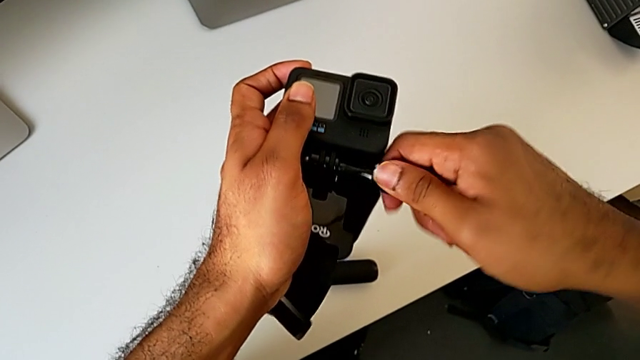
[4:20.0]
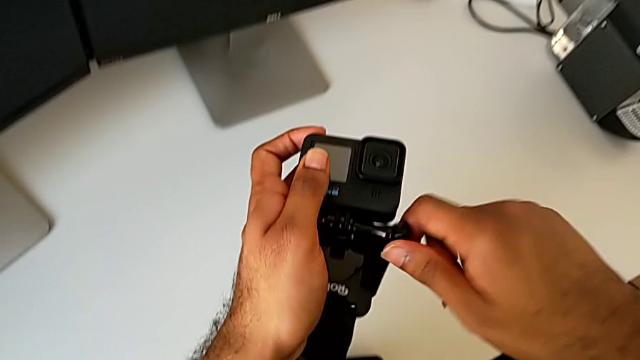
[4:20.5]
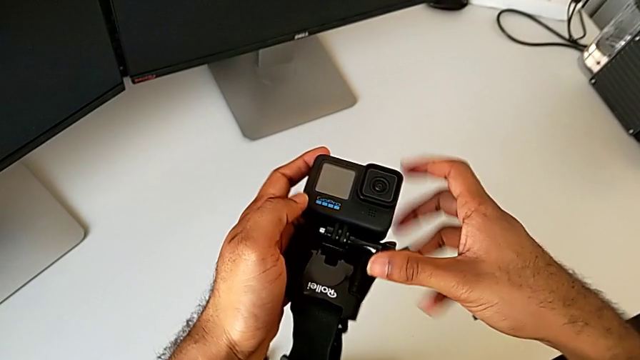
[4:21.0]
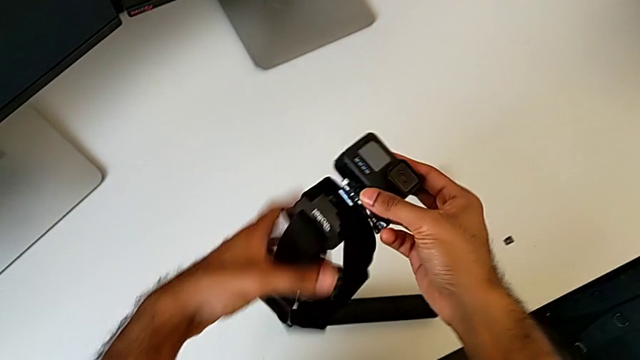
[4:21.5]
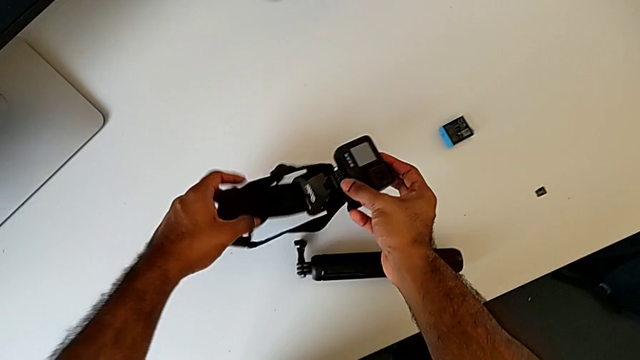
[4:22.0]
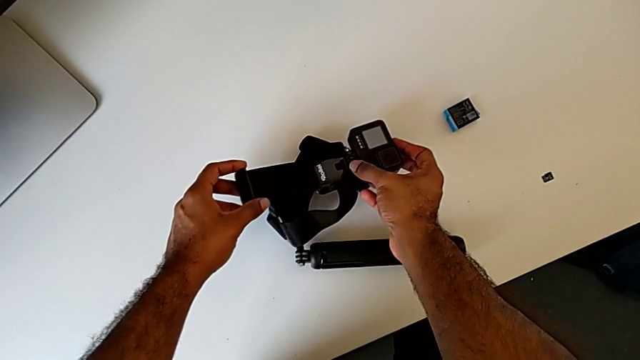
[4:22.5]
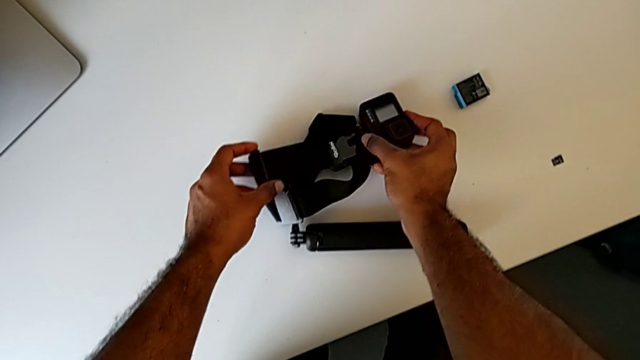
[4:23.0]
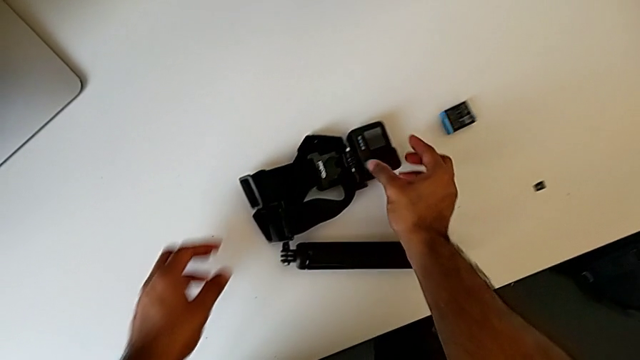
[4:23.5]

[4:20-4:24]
The camera wearer is assembling the GoPro onto the strap. They place the GoPro.

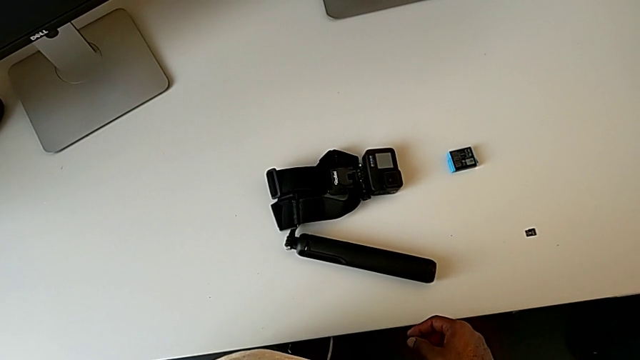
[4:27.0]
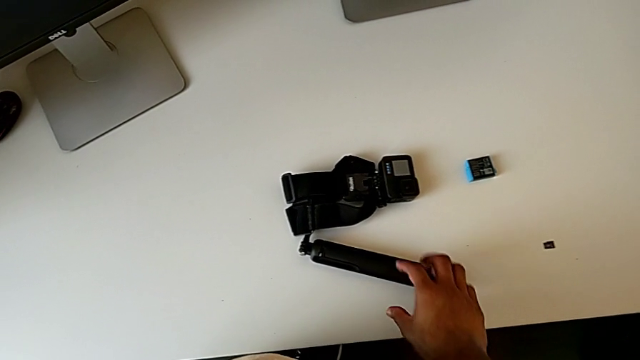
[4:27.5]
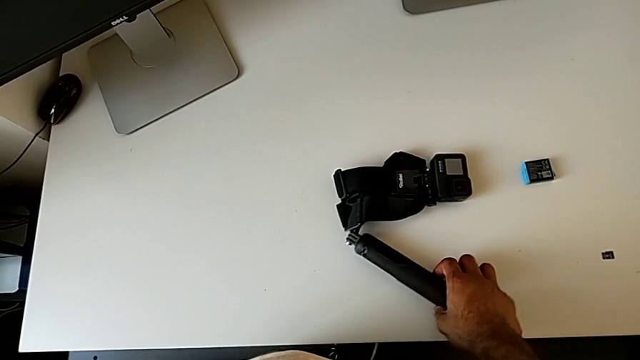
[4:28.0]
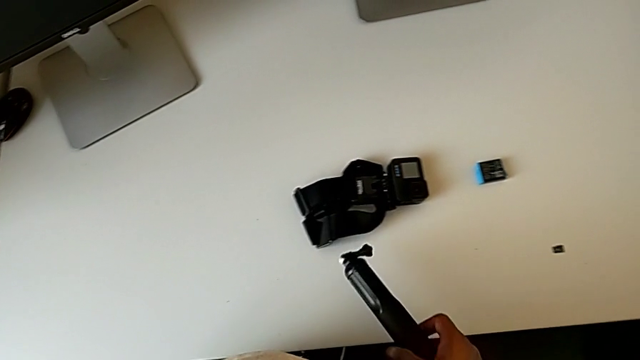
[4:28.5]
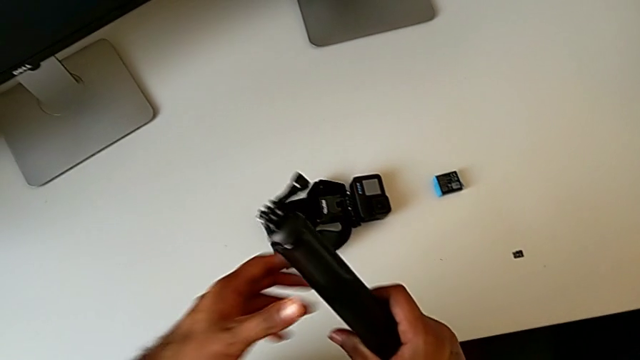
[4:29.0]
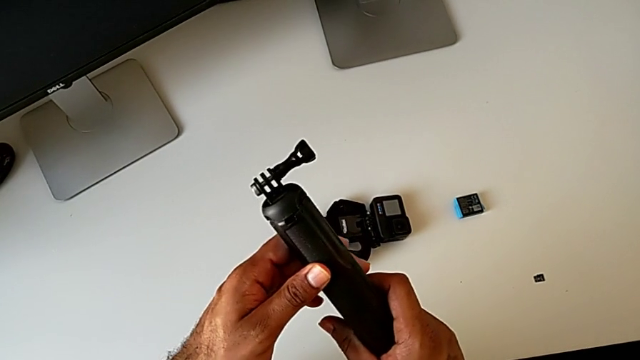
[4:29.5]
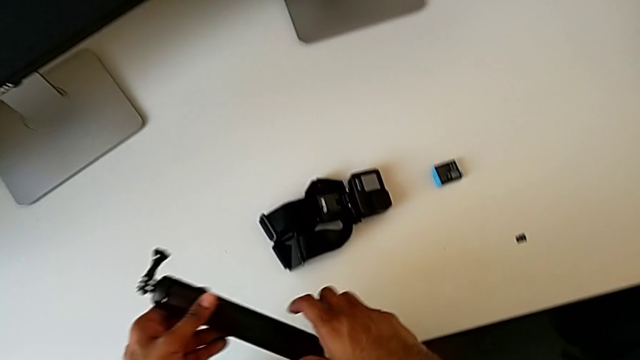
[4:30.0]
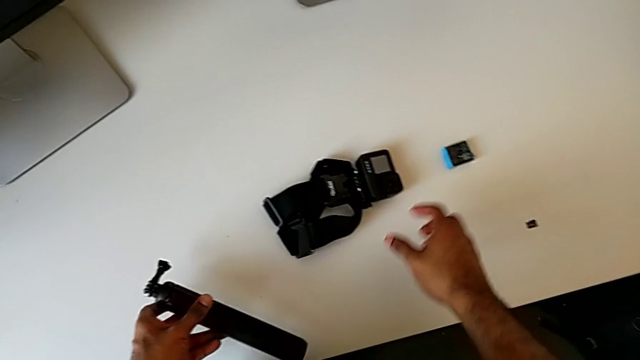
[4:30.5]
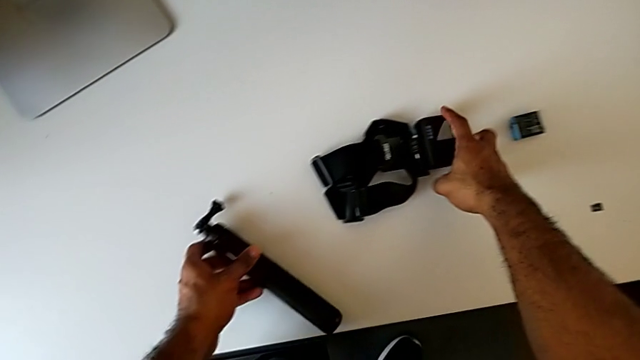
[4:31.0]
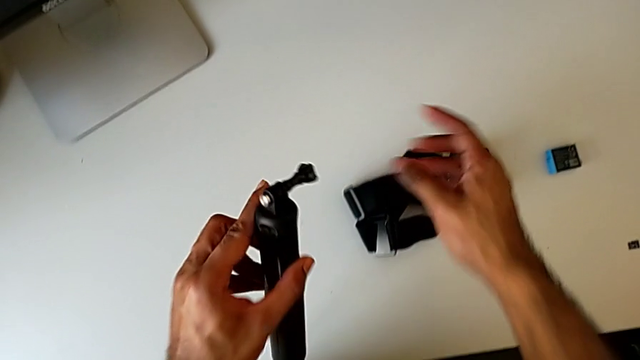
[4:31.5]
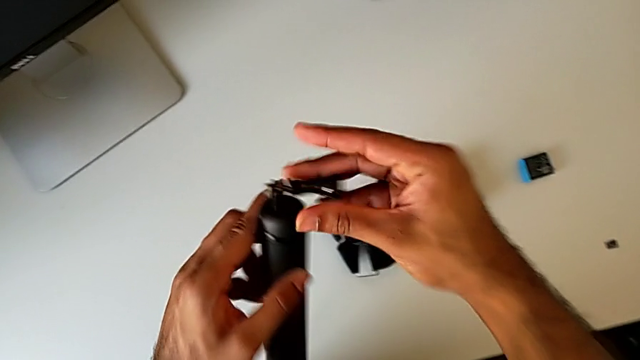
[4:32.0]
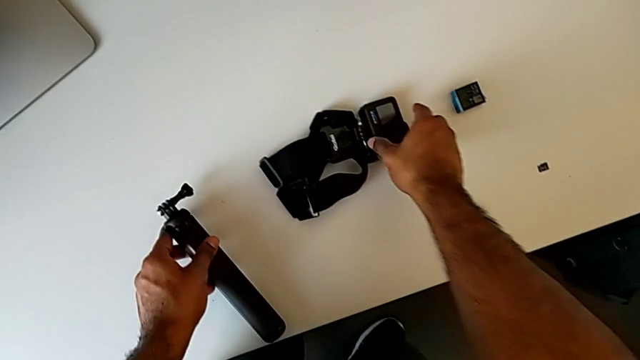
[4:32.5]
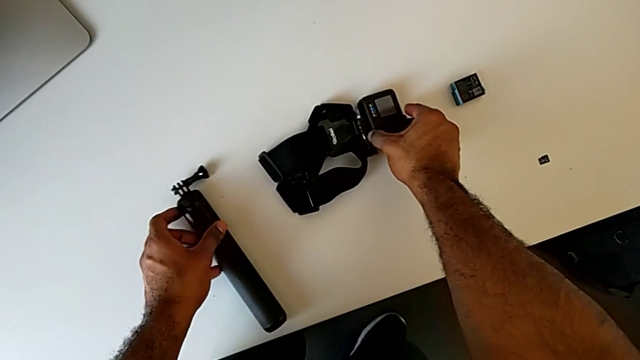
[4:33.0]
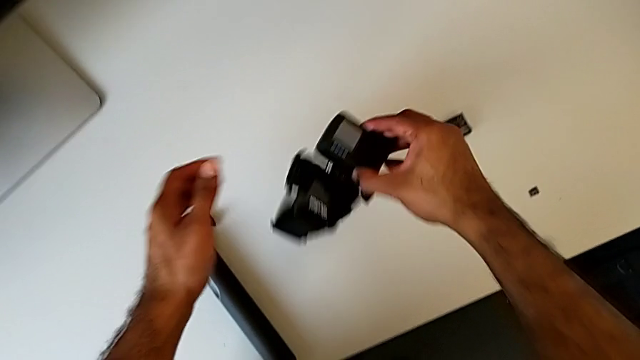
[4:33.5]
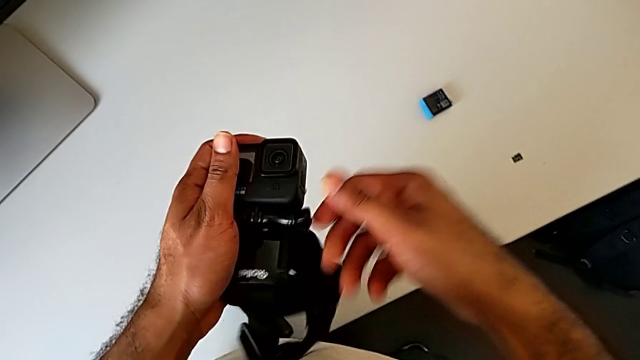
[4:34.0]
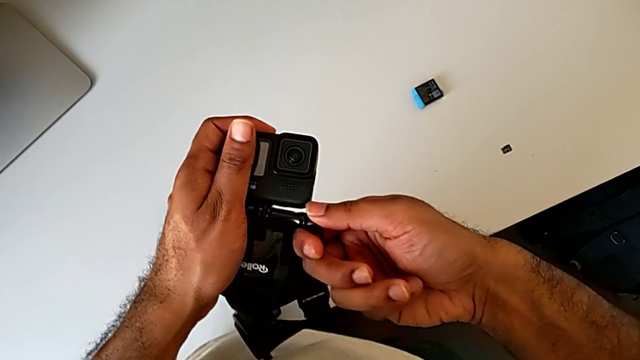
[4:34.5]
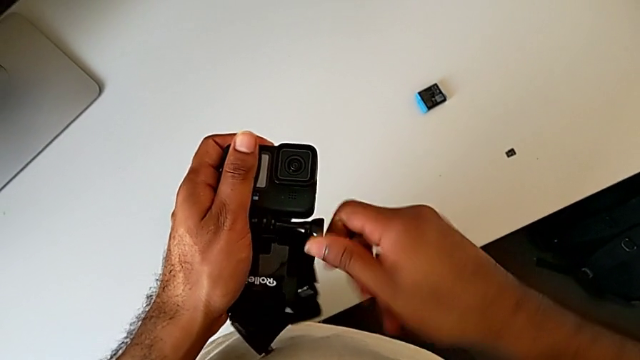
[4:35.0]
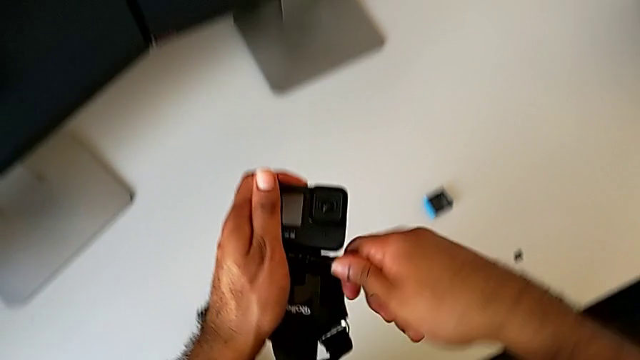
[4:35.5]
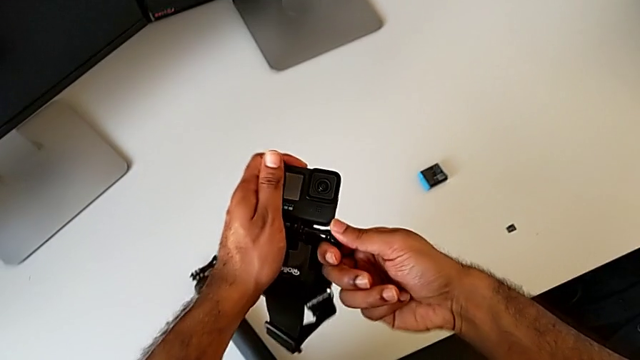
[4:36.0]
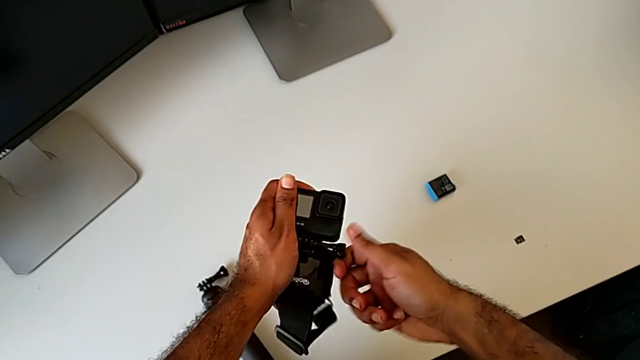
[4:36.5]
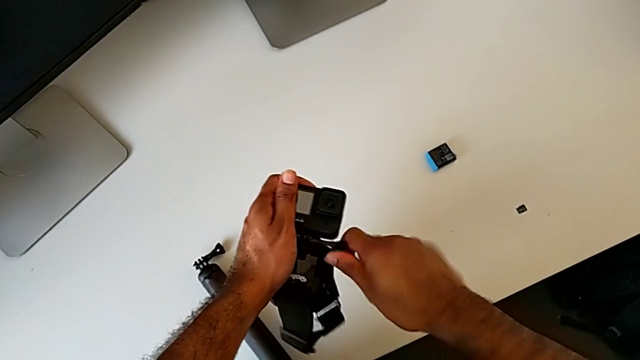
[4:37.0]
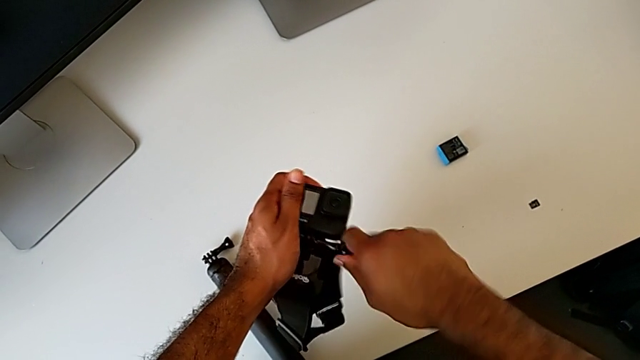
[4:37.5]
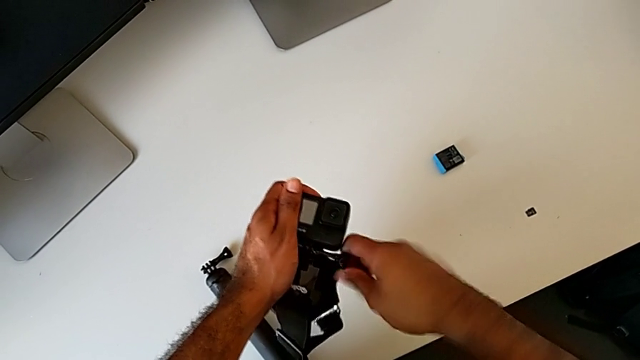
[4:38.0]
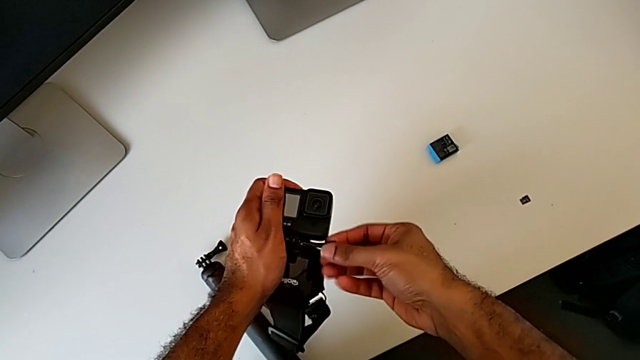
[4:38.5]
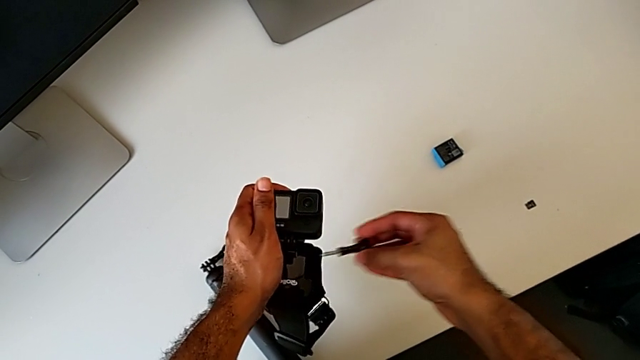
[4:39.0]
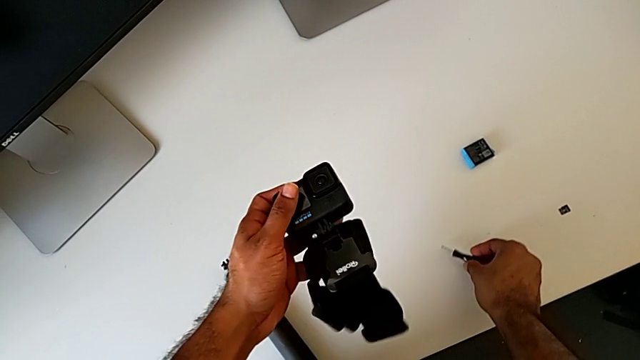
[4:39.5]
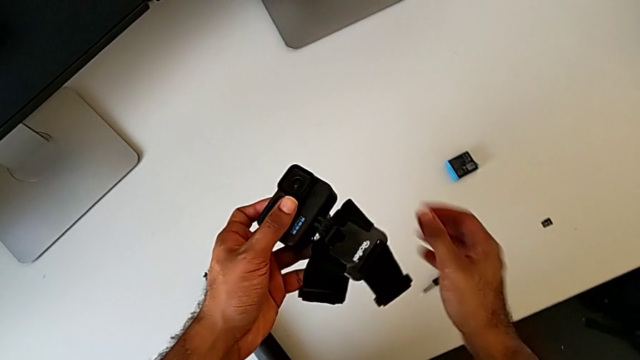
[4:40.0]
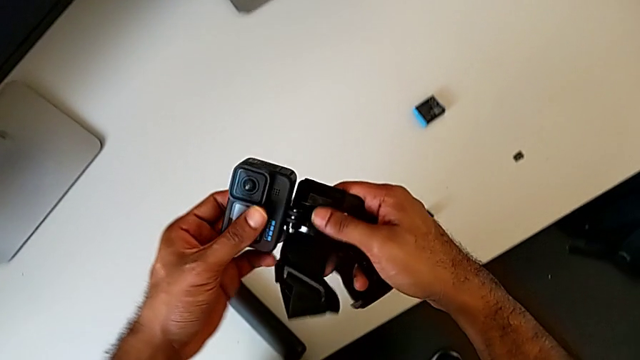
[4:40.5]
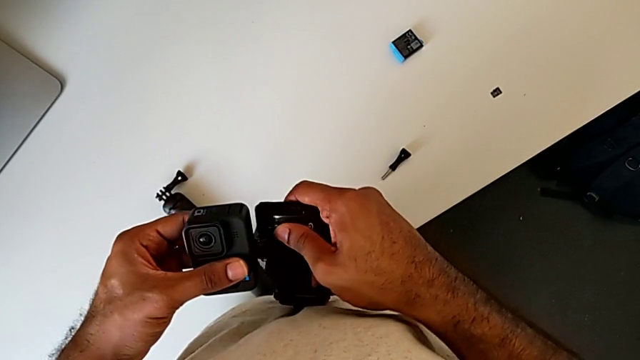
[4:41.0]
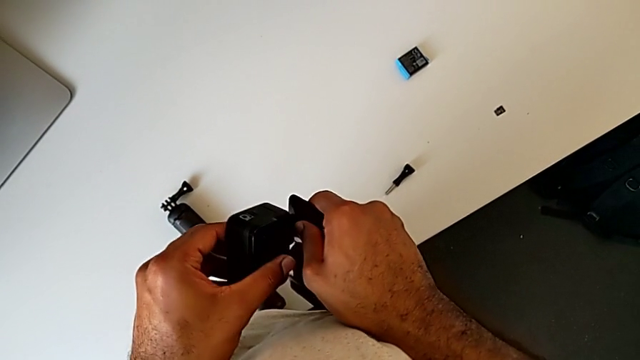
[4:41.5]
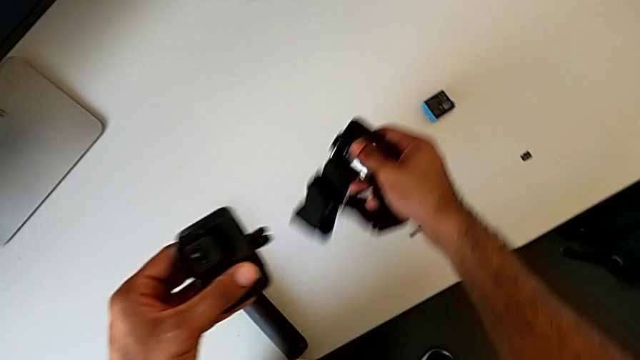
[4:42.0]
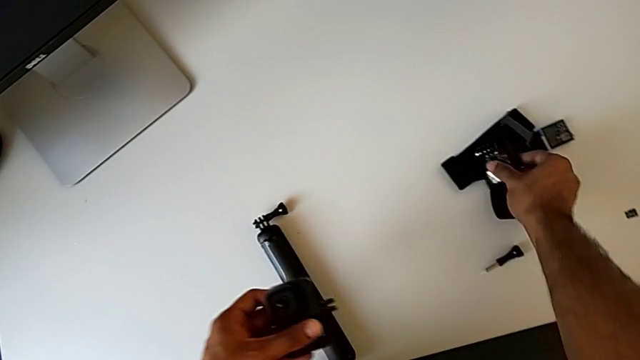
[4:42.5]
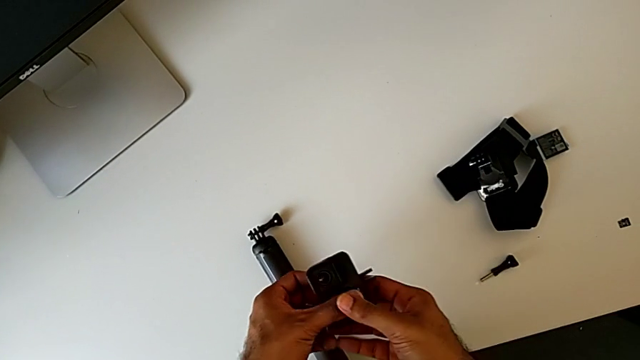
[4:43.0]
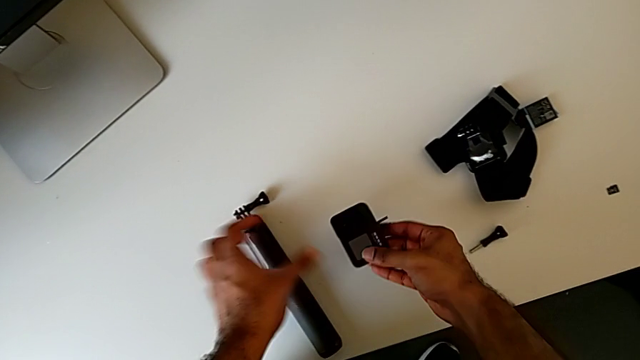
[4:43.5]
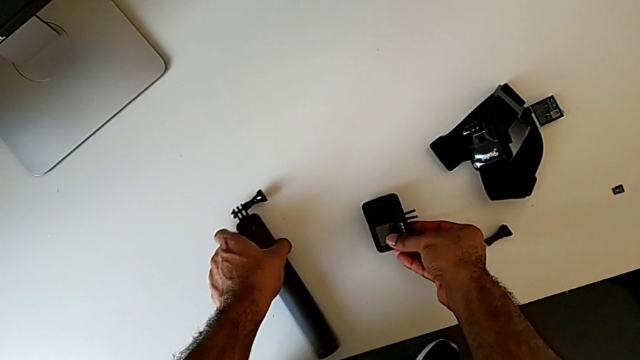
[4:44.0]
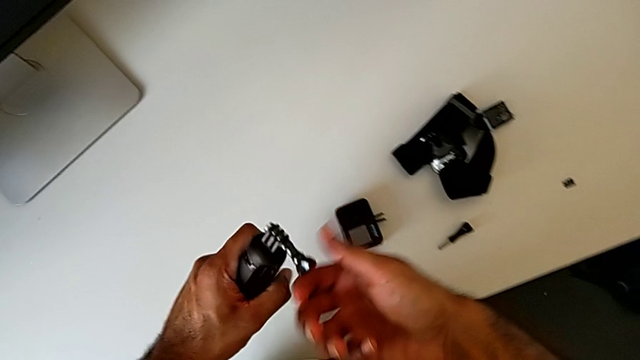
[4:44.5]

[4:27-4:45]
The camera wearer is changing the GoPro from the strap to the handheld grip. They grab the handheld grip, lift it, place it, lift the GoPro, unscrew the screw, place it, withdraw the GoPro, place the strap, place the GoPro, grab the handheld grip and lift it.
